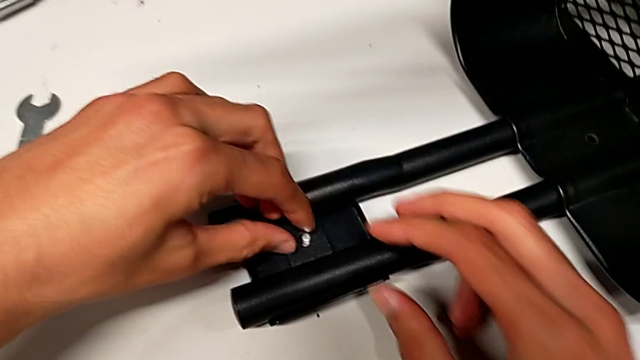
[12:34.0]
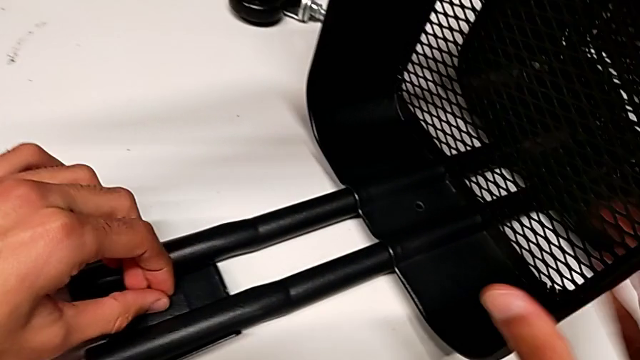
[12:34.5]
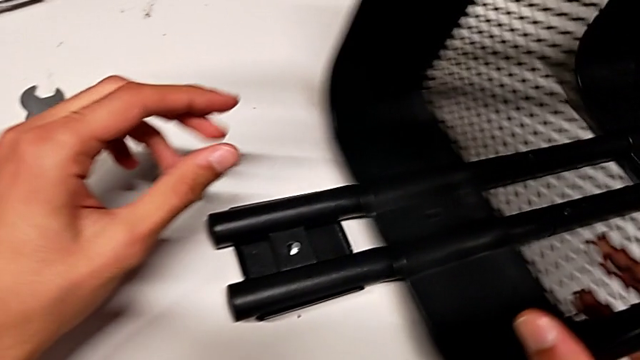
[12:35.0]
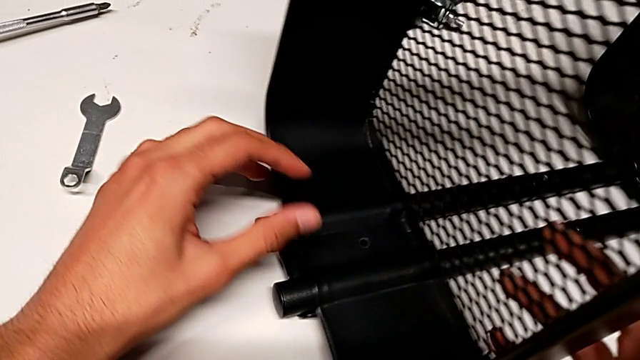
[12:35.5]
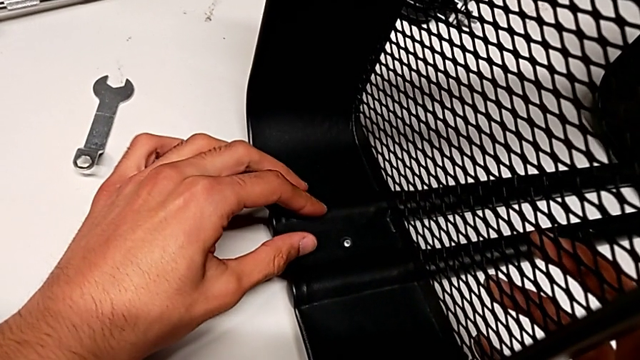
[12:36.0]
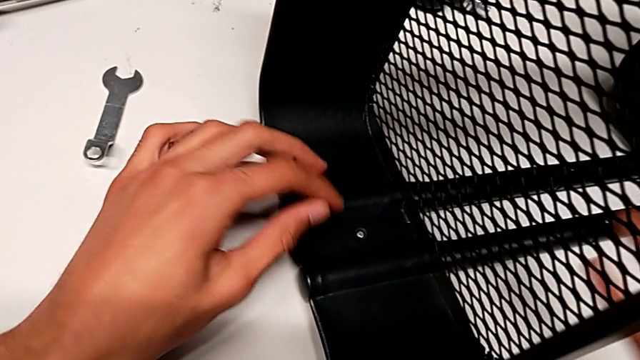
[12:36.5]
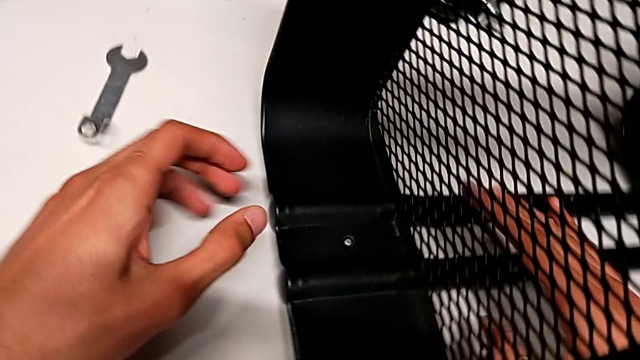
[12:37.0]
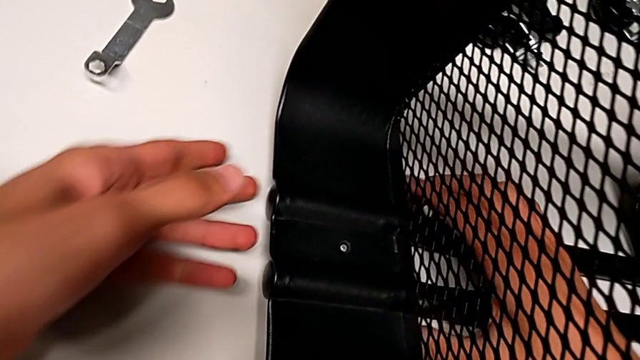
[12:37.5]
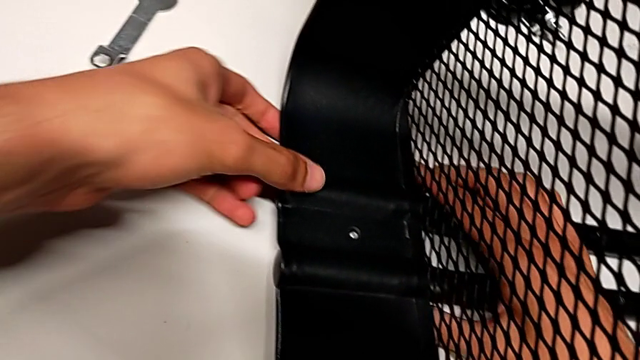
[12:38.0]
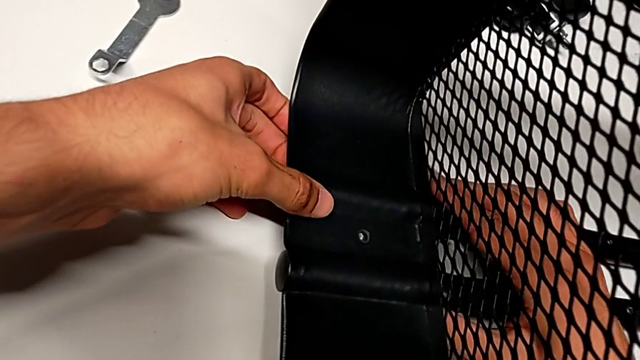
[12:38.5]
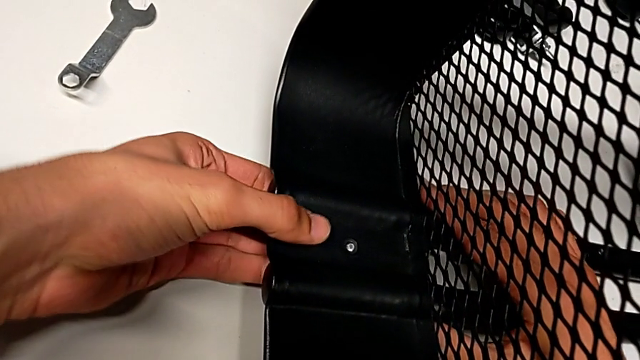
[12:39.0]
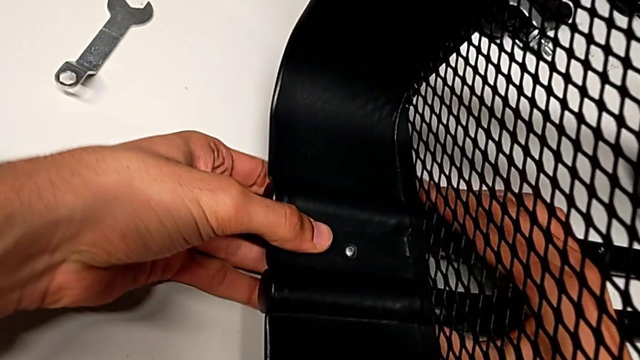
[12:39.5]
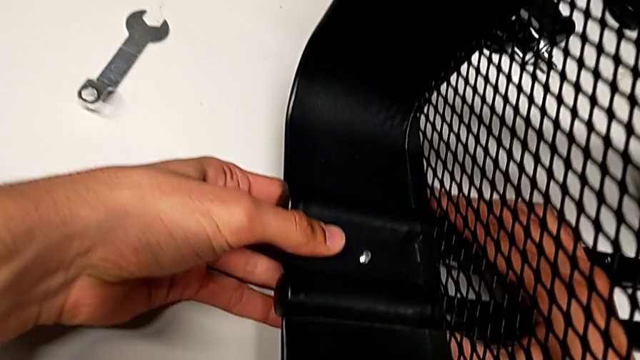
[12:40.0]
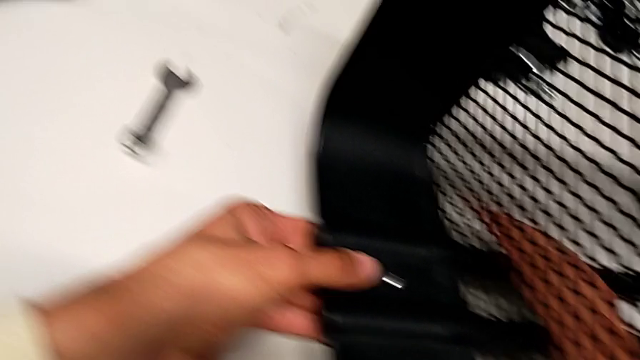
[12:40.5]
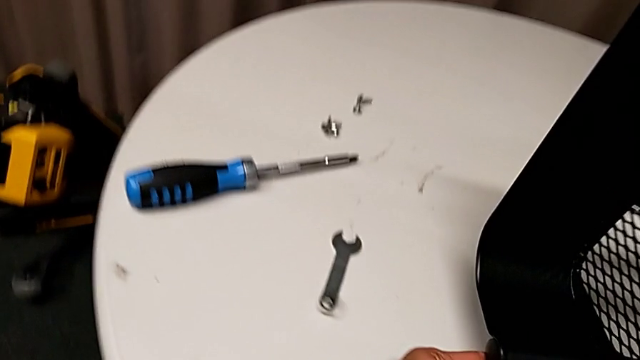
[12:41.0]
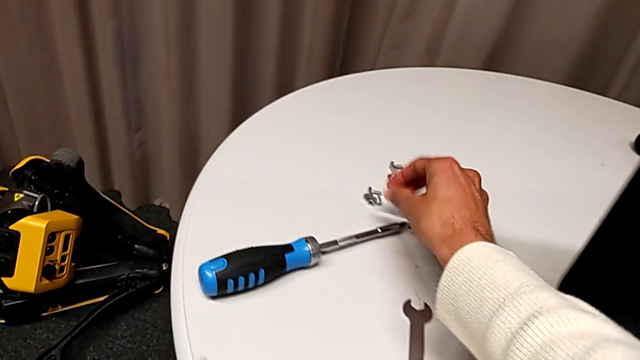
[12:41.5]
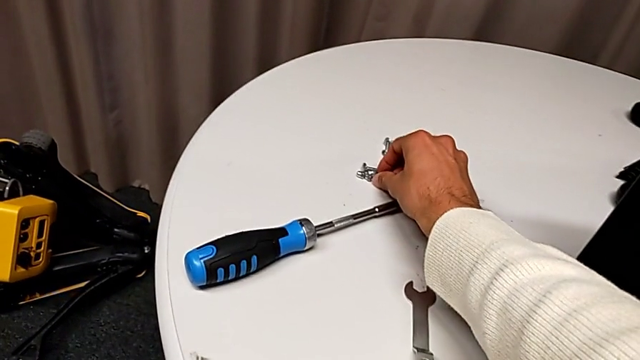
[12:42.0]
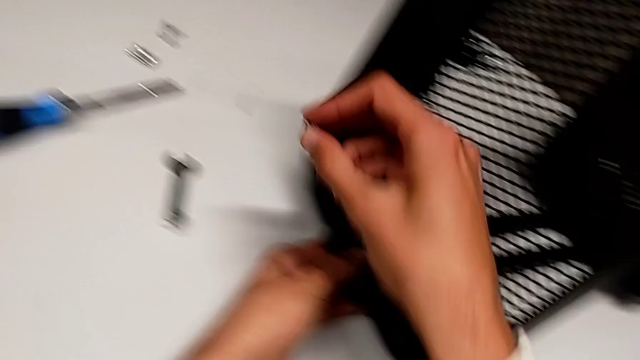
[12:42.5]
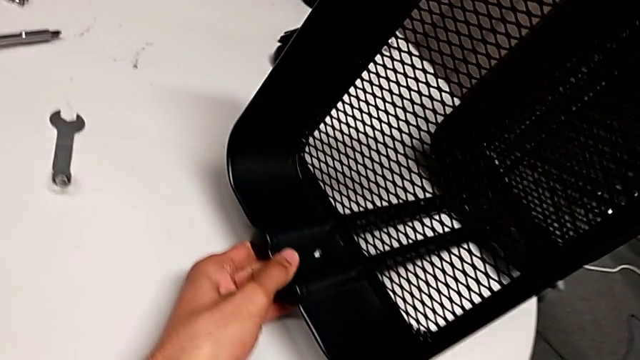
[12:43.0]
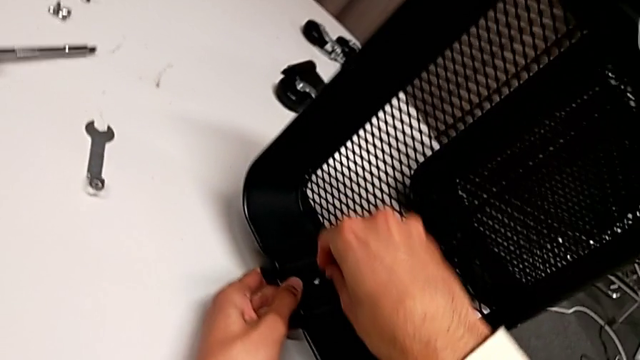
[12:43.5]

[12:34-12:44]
The camera wearer is assembling the top basket. They slide the top grid tray, align it, insert the screw and grab the hexagon cap nut.

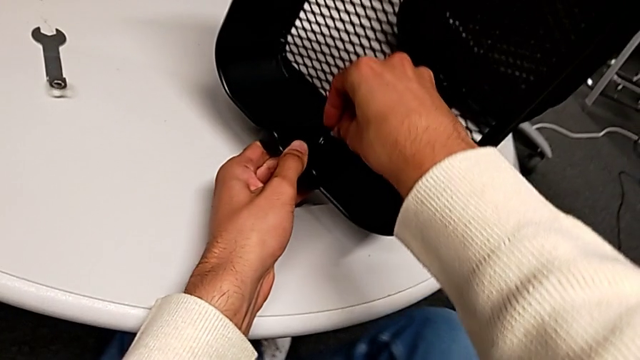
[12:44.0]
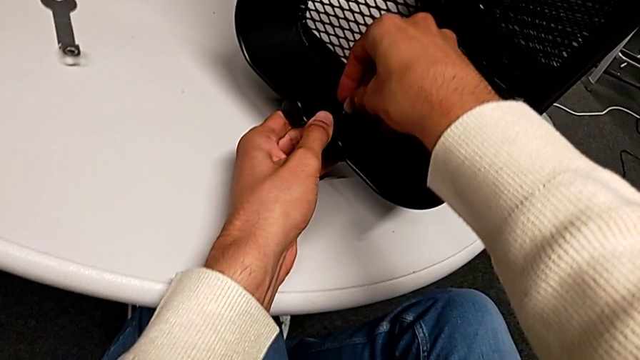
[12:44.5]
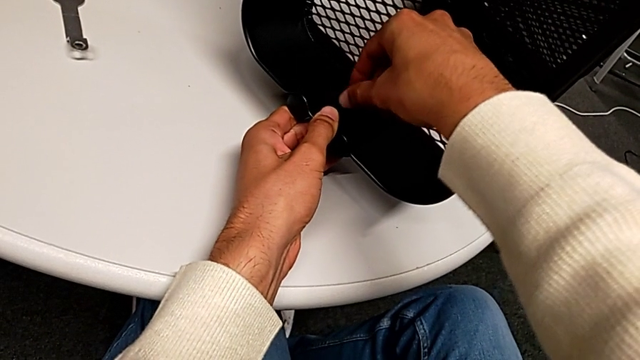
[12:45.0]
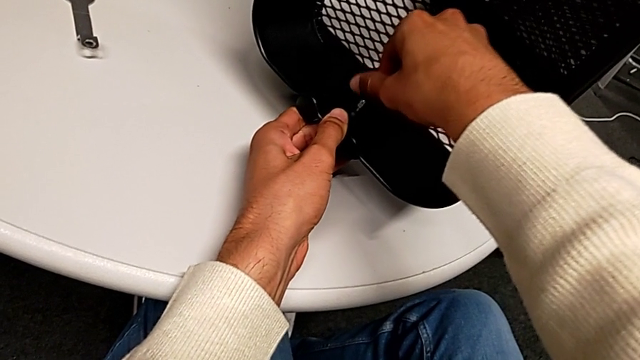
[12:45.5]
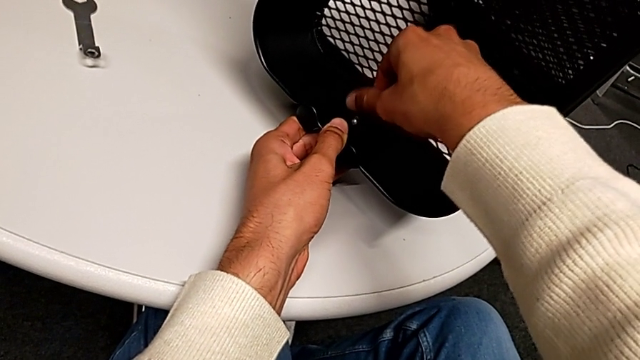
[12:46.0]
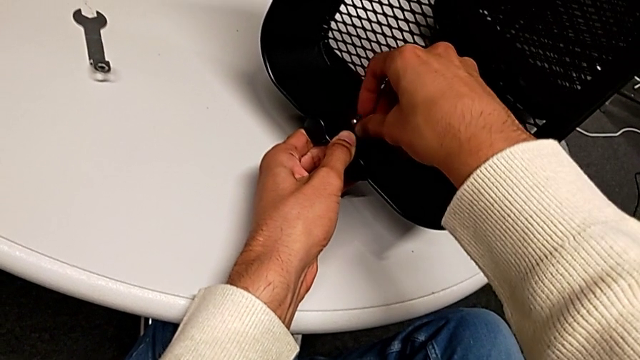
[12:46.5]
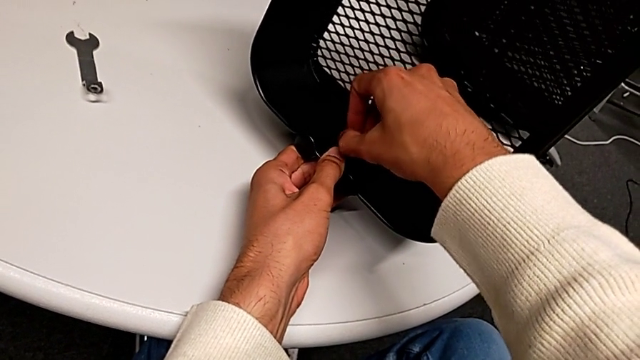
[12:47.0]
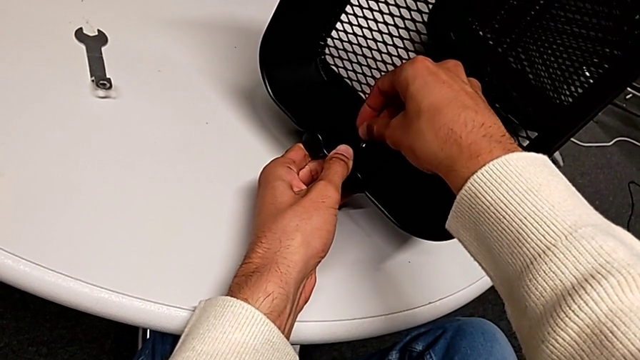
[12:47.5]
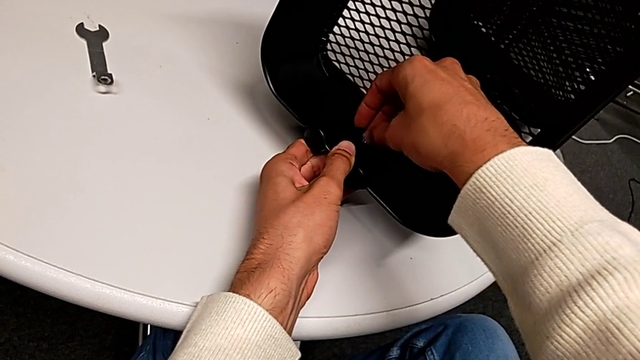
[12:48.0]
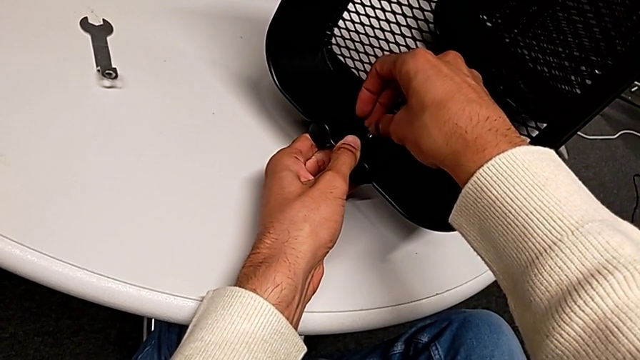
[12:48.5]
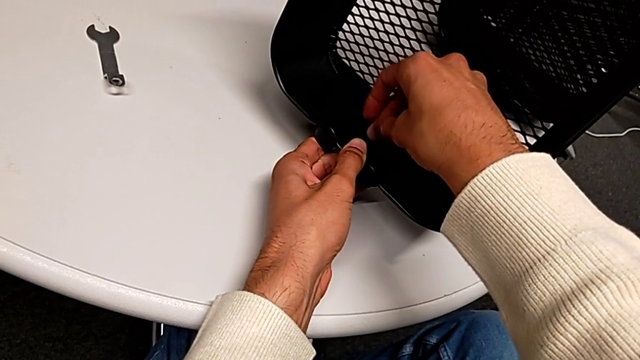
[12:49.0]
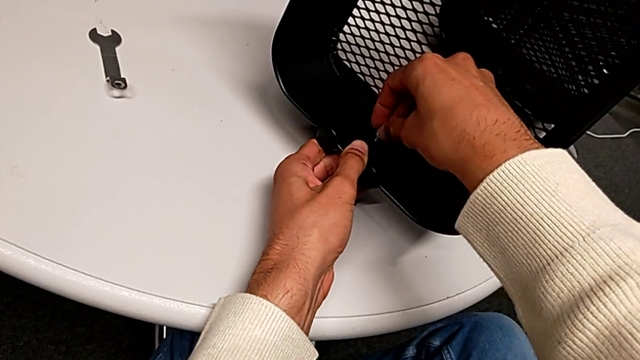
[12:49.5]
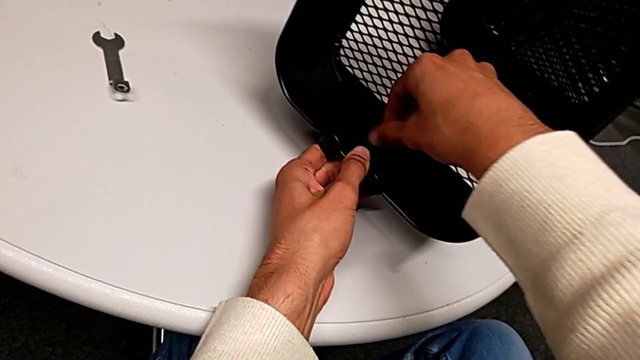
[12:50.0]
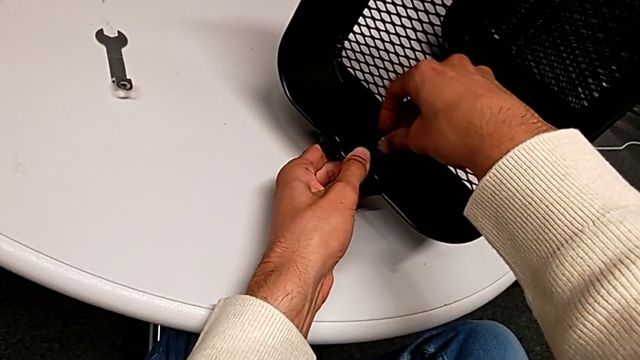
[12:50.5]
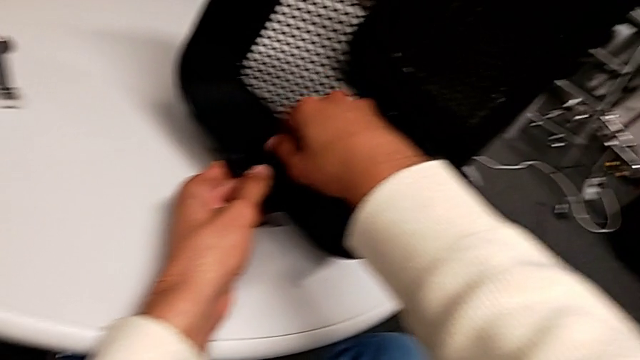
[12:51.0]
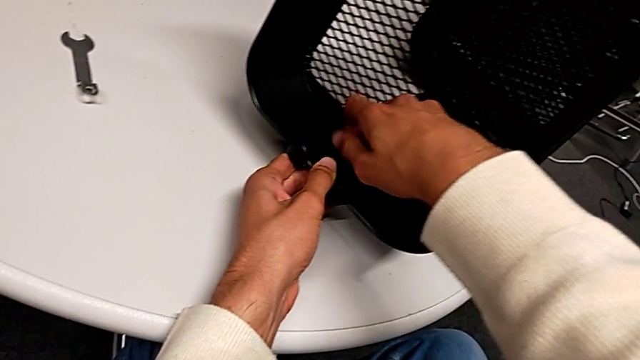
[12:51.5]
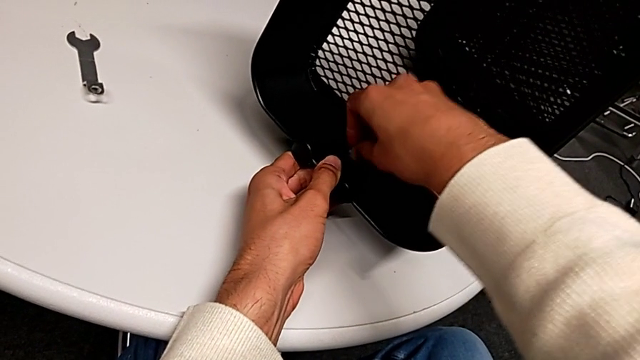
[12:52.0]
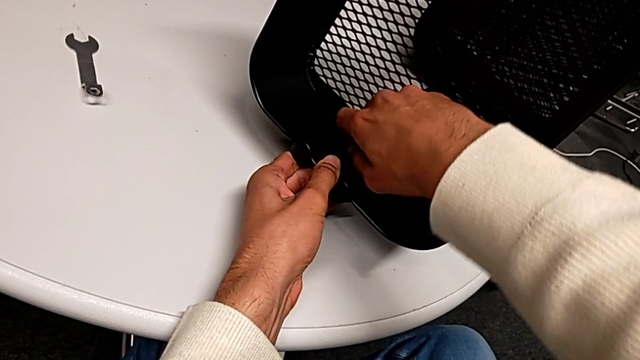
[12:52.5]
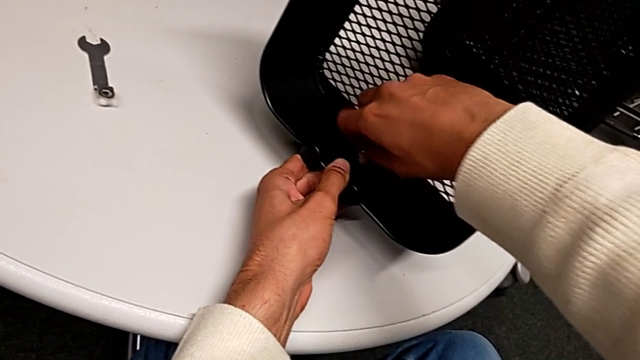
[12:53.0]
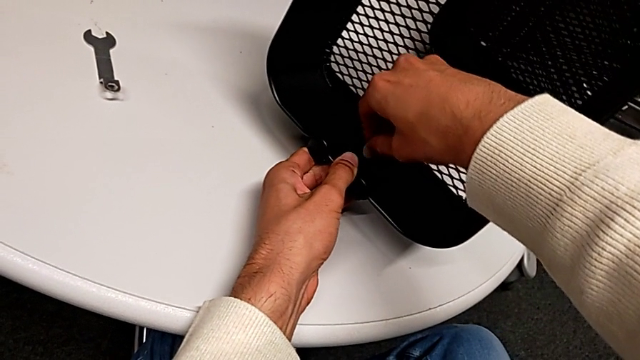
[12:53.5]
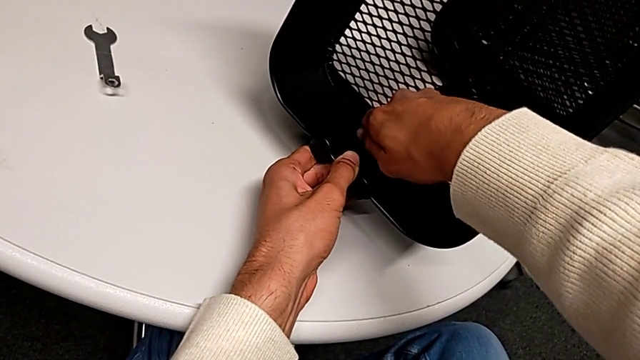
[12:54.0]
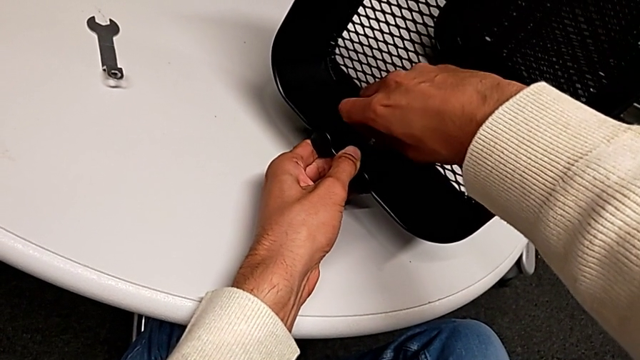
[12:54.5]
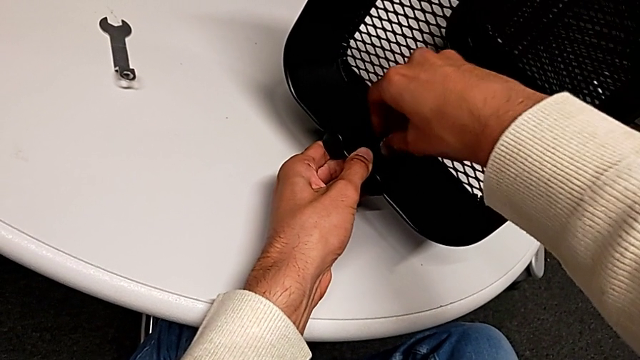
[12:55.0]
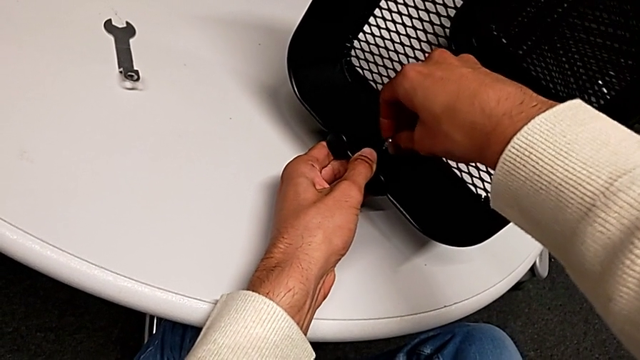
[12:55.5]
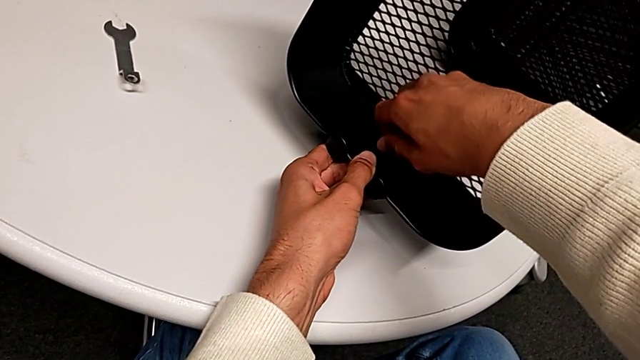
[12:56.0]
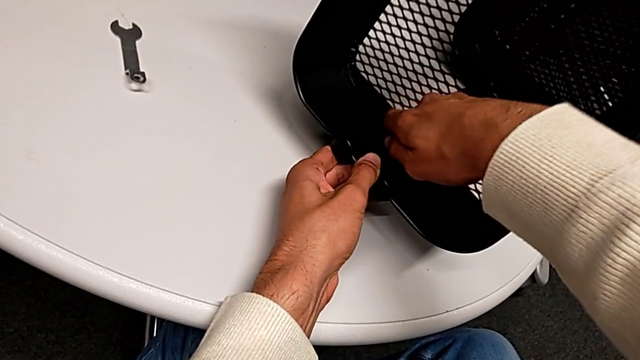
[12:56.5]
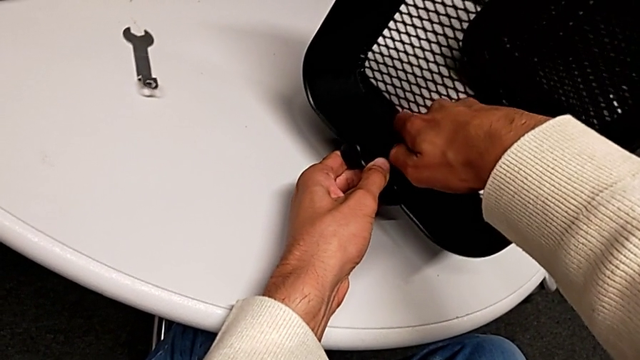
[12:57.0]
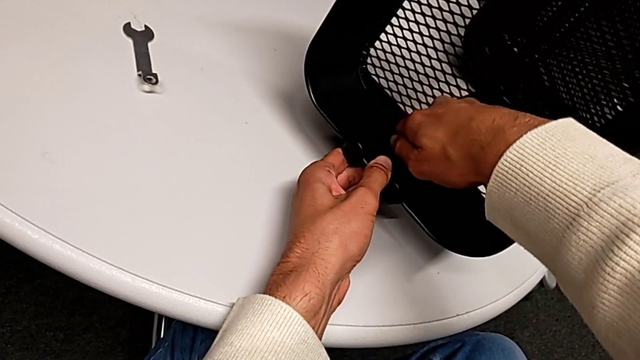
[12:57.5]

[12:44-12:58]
The camera wearer is assembling the top basket. They wrongly drop the hexagon cap nut and begin to screw it.
